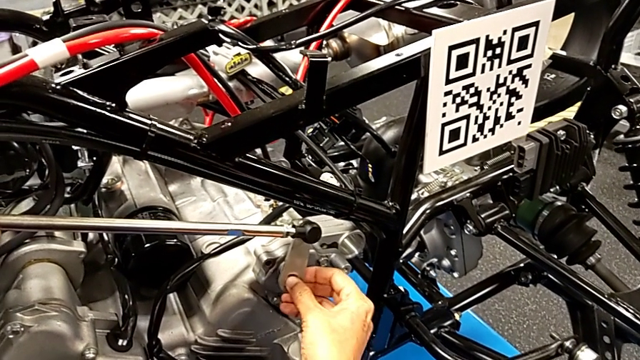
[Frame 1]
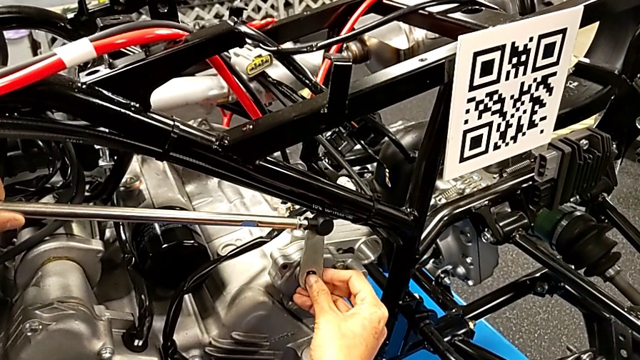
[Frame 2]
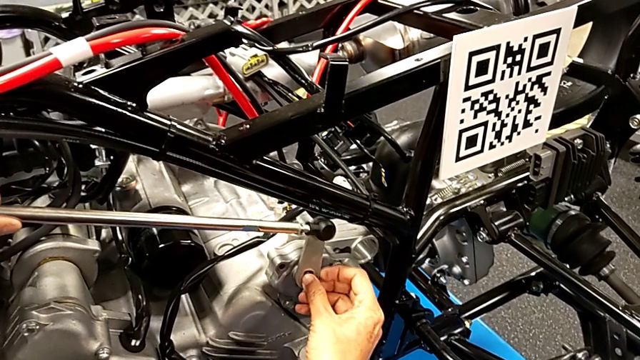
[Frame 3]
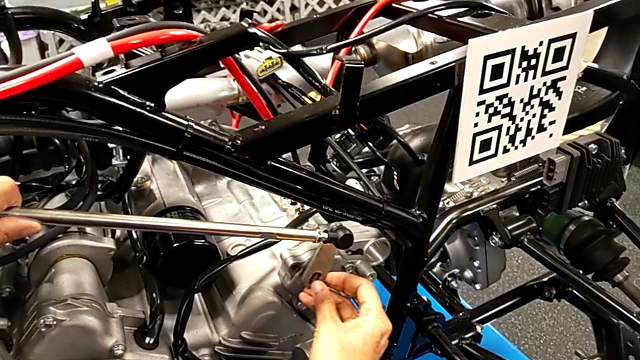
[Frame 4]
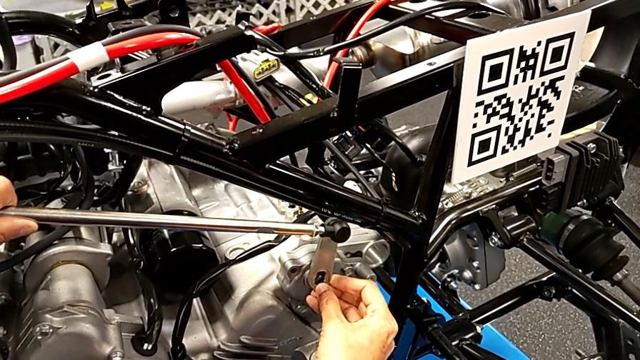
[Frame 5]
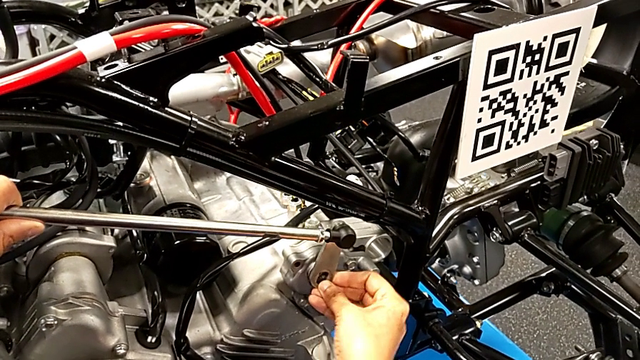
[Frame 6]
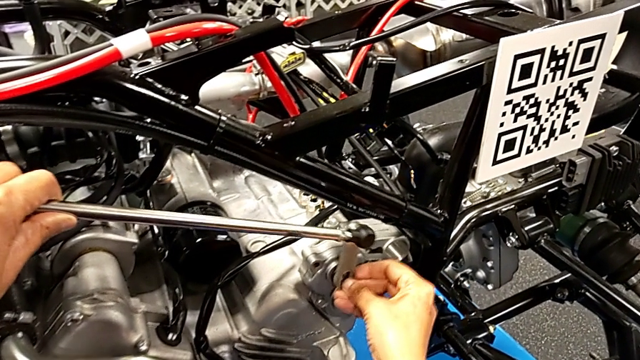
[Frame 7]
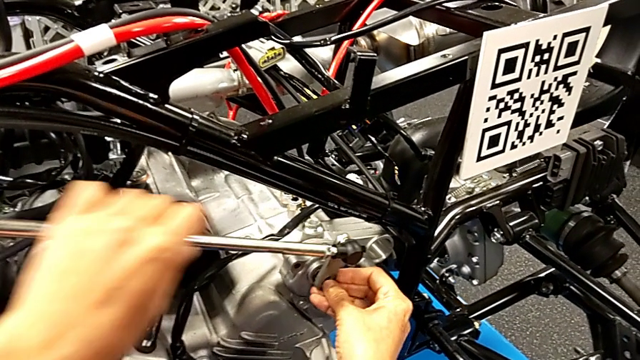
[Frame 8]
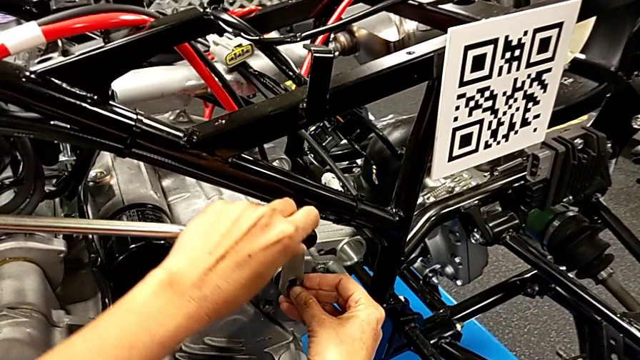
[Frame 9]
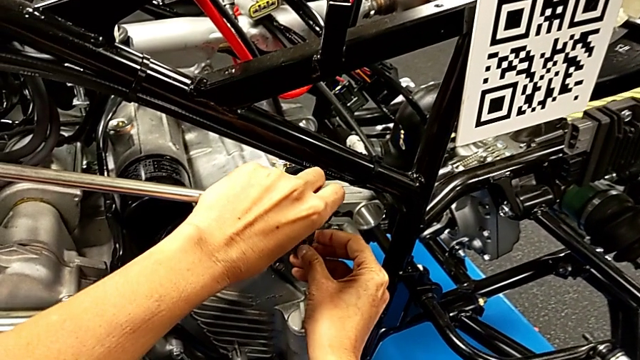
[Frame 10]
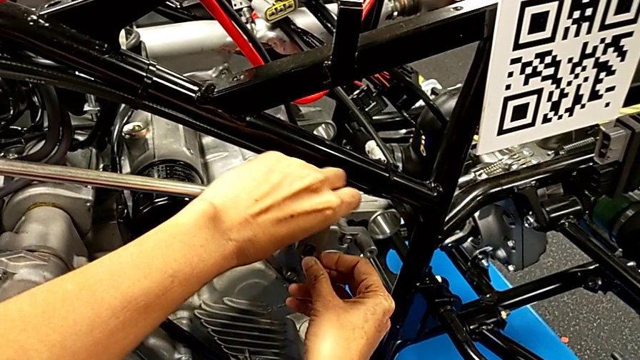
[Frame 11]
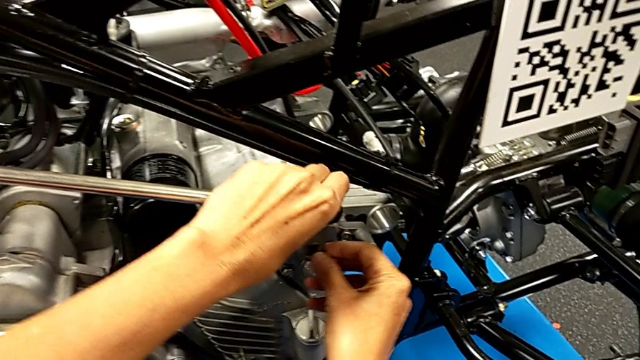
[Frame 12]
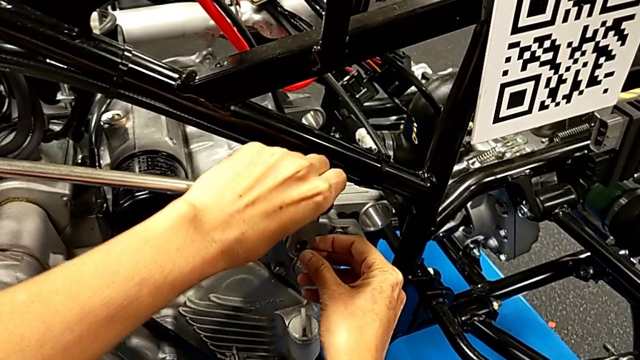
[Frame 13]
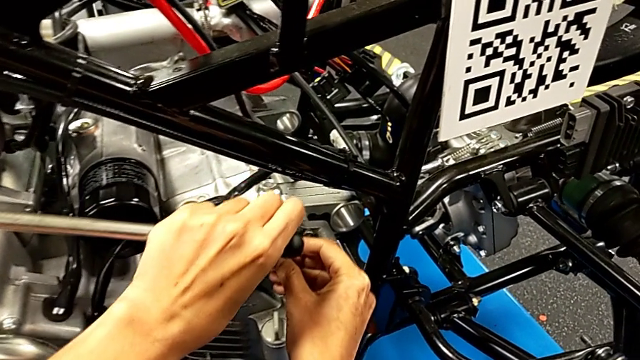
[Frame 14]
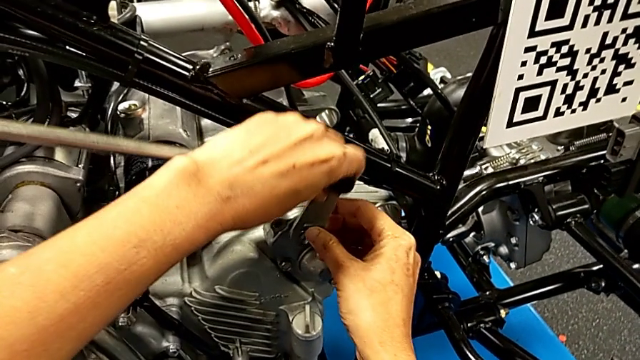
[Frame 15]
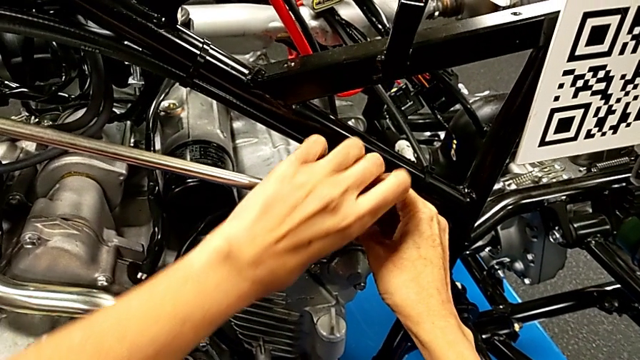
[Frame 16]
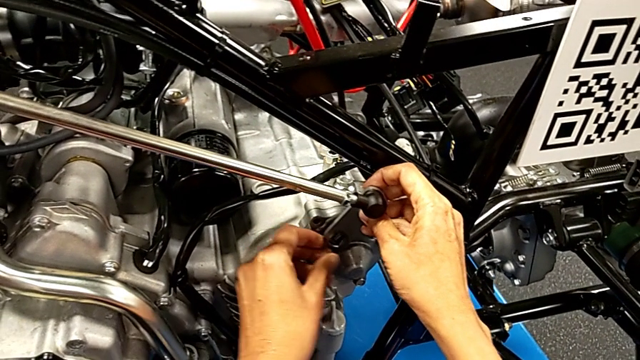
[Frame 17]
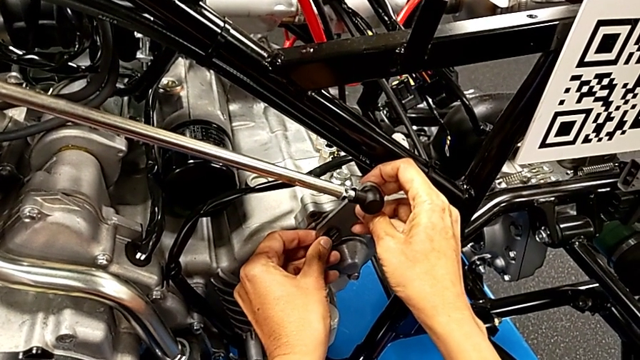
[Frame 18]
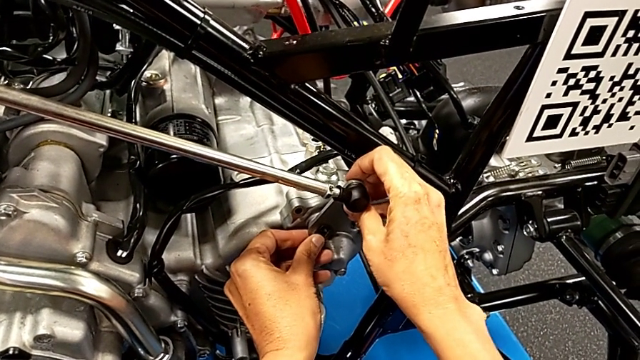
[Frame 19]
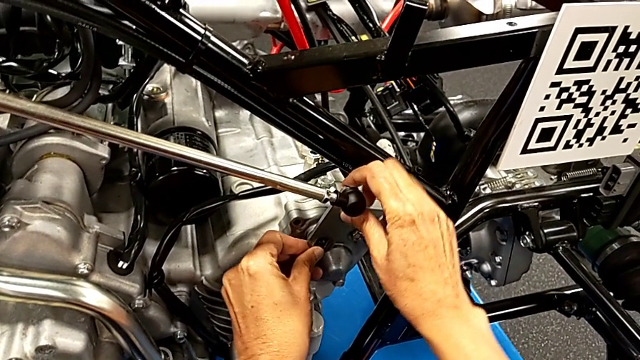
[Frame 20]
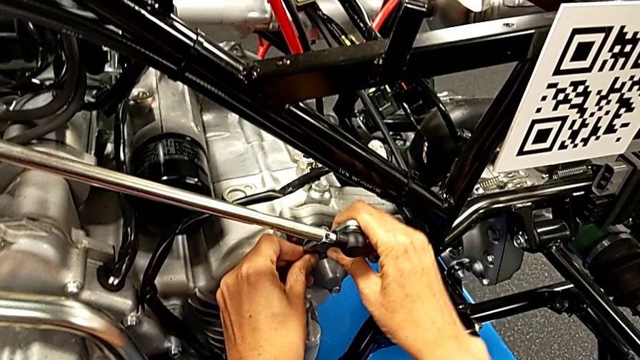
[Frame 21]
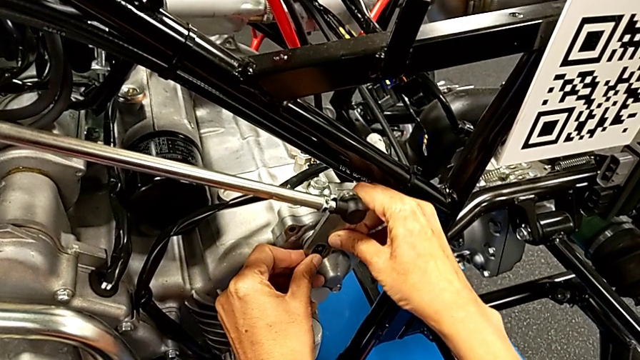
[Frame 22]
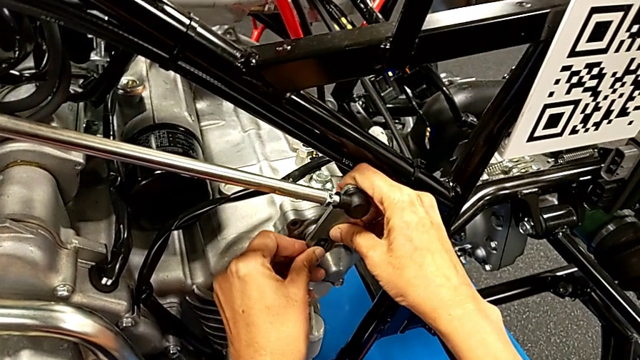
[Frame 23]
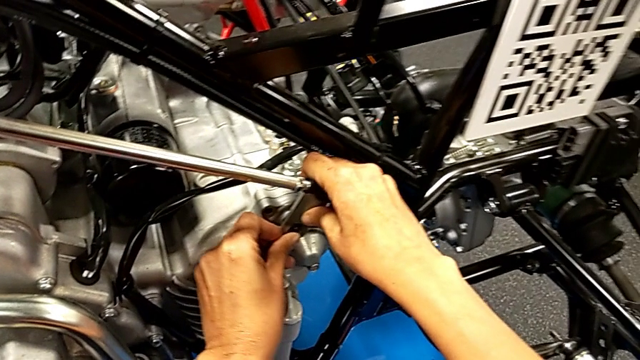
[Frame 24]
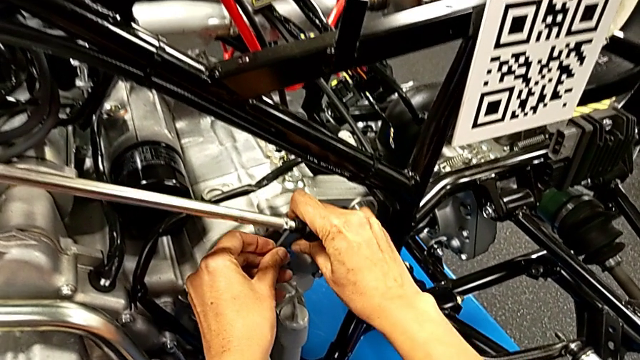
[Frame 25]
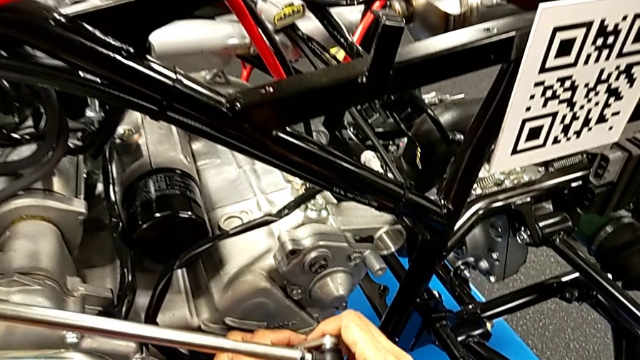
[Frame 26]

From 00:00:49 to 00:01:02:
The camera wearer is attaching their arm to the peg. They insert the shift arm with the right hand and withdraw it with the right hand.

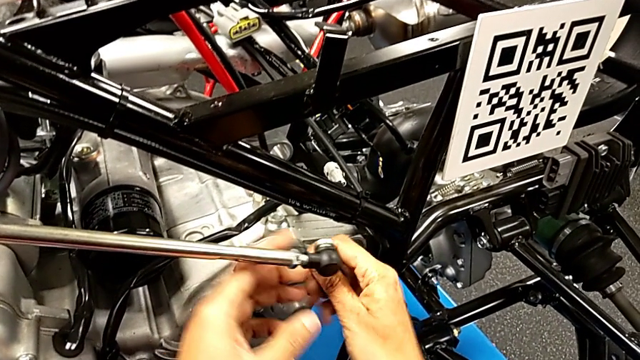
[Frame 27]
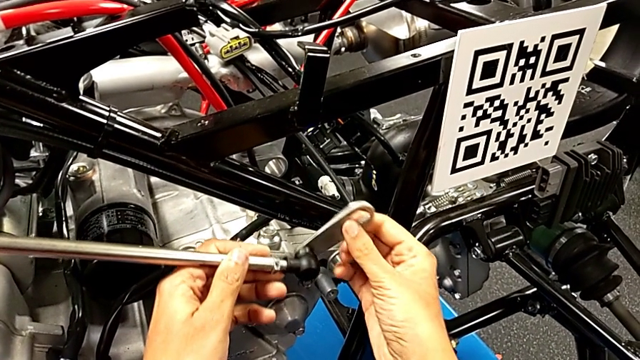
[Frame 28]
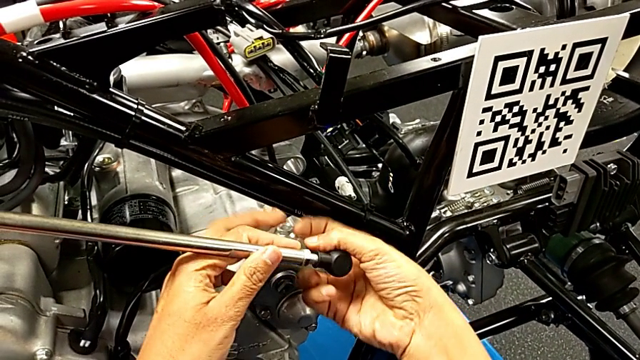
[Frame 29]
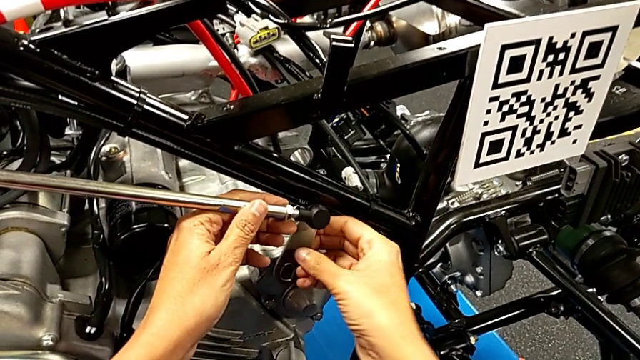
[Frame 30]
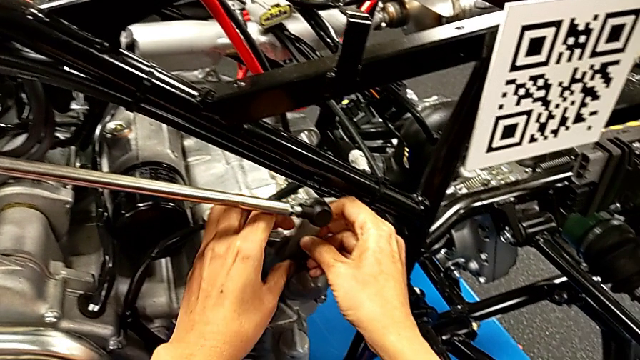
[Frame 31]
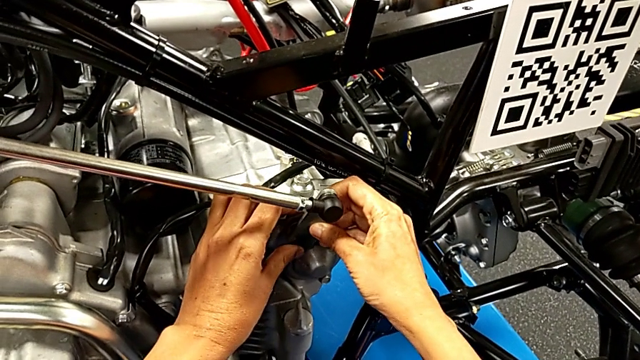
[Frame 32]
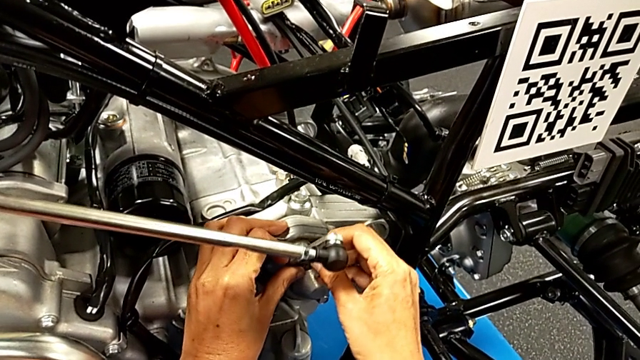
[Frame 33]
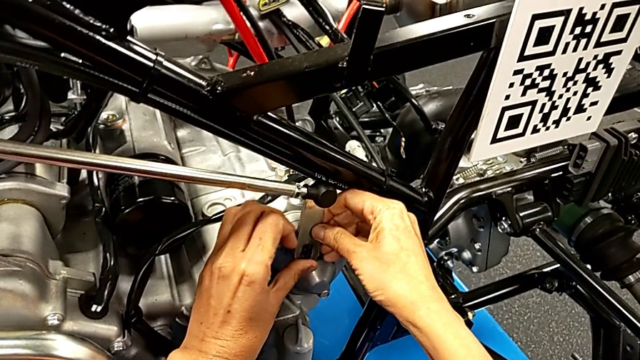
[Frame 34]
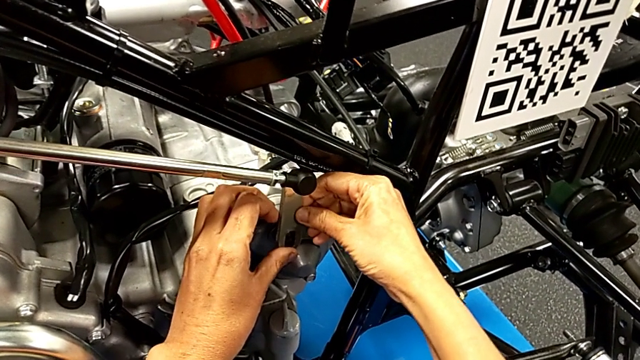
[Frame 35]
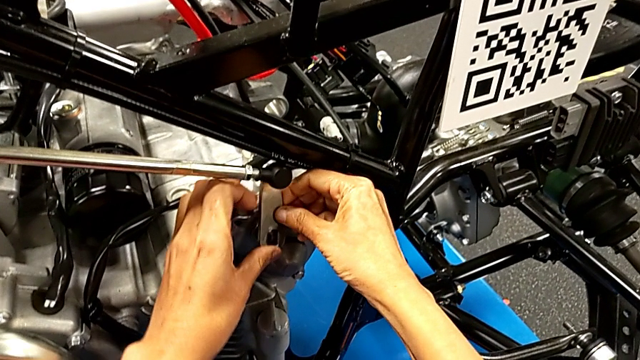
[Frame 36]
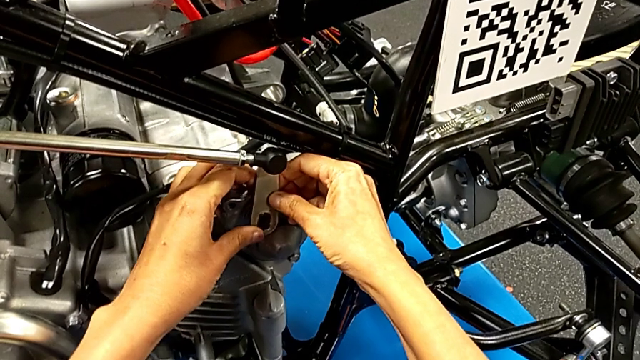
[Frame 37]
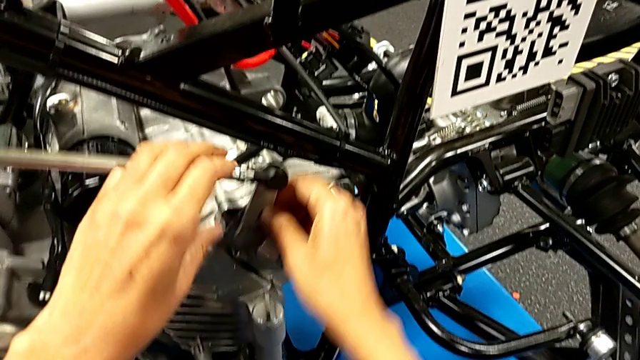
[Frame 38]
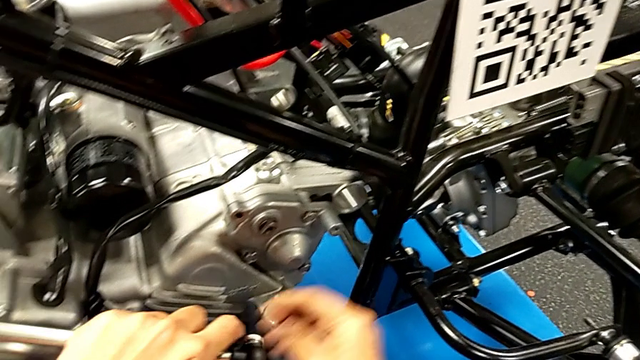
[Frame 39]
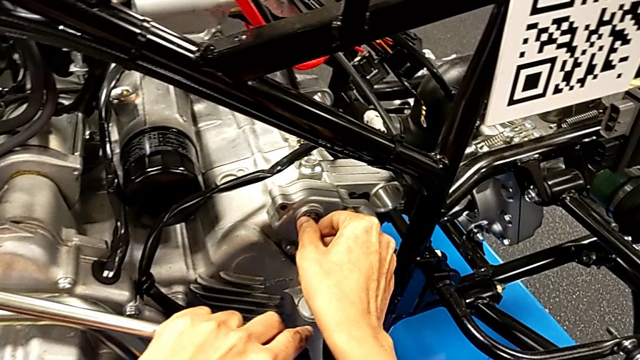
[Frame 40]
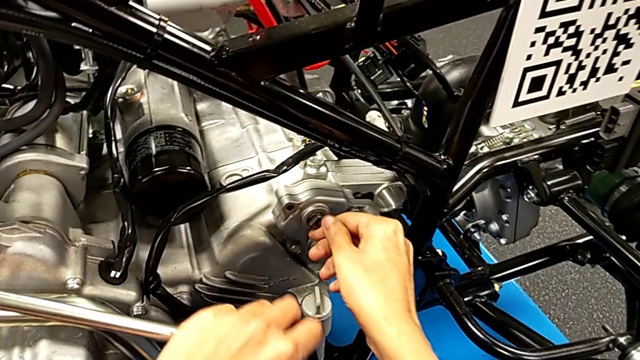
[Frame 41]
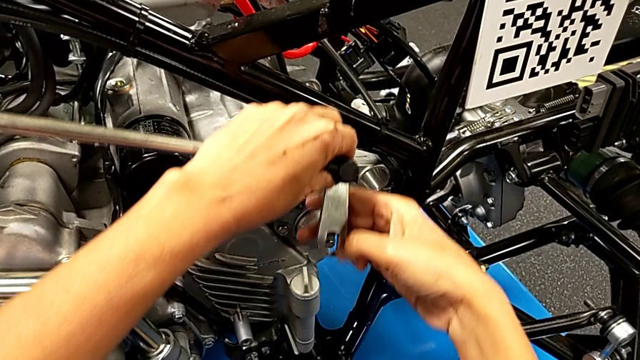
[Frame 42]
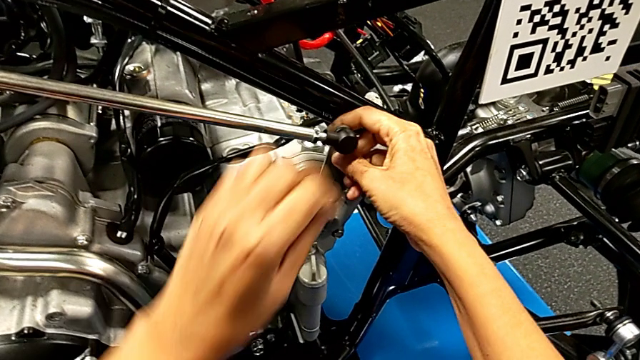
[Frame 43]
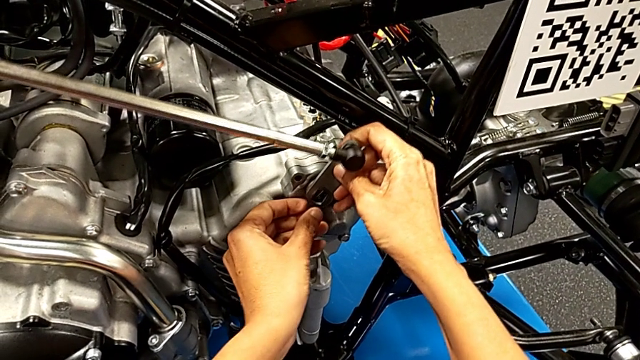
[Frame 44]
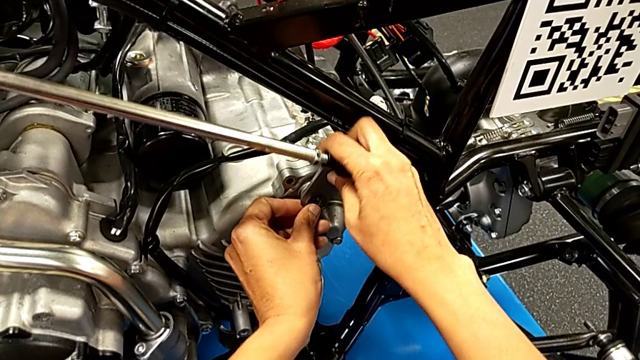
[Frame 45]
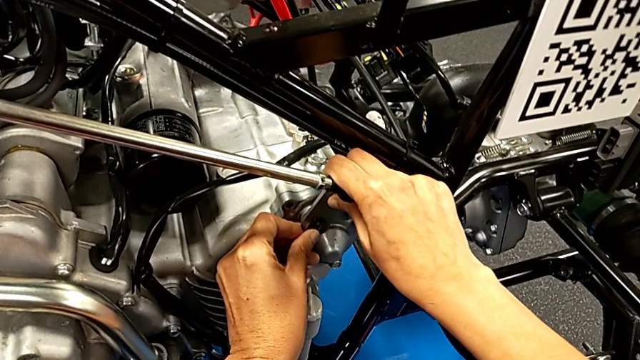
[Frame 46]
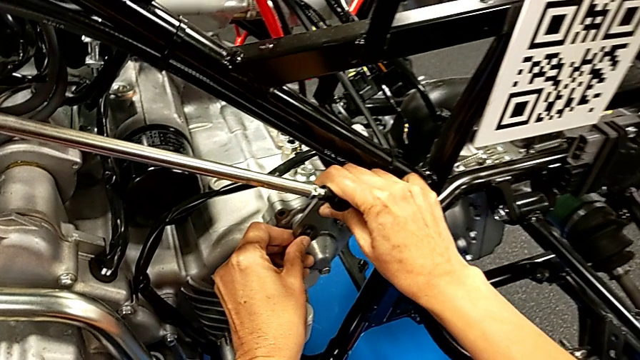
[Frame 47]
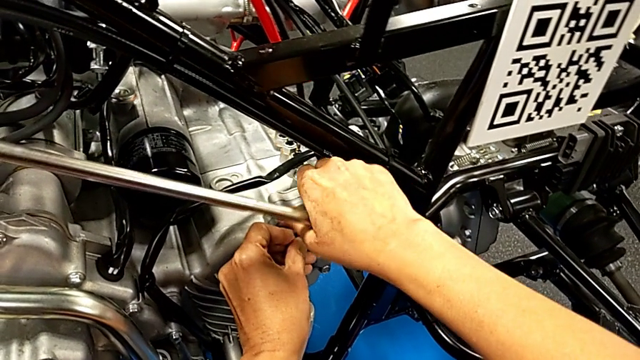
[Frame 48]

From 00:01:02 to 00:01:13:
The camera wearer is attaching their arm to the peg. They rotate the small shift arm, insert the shift arm, withdraw it and touch the peg, all with the right hand, lift the shift arm and insert it with the right hand.
